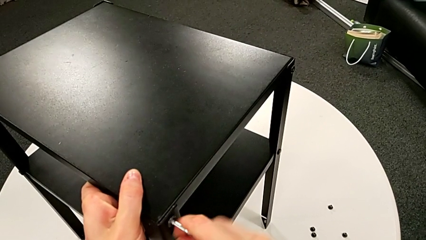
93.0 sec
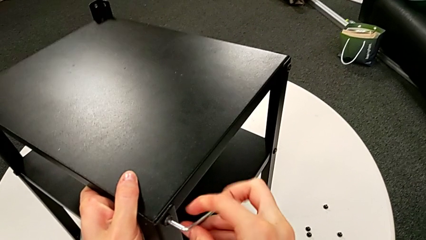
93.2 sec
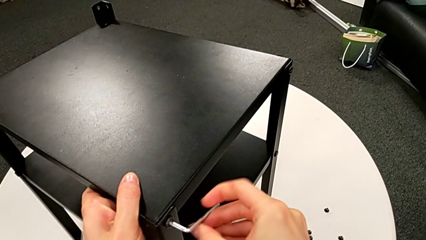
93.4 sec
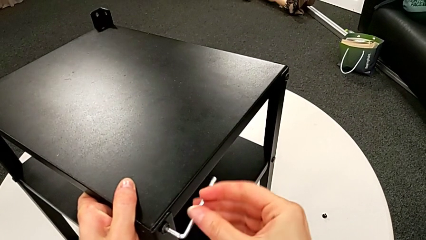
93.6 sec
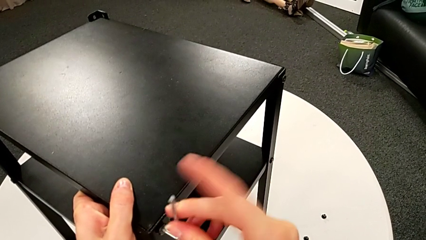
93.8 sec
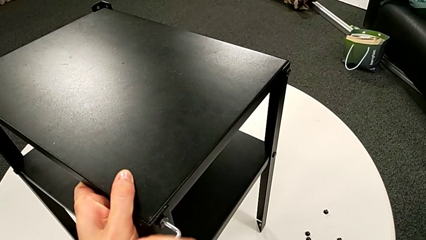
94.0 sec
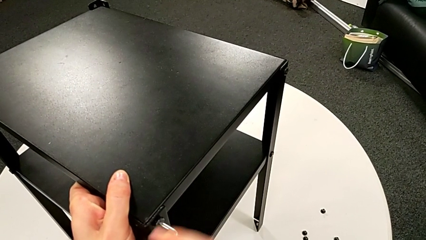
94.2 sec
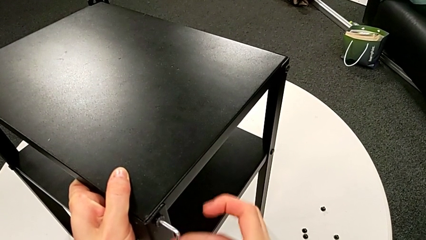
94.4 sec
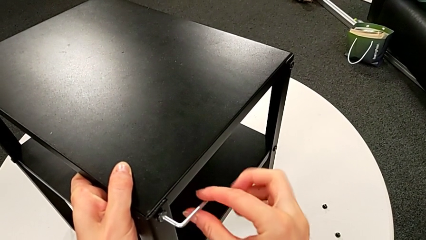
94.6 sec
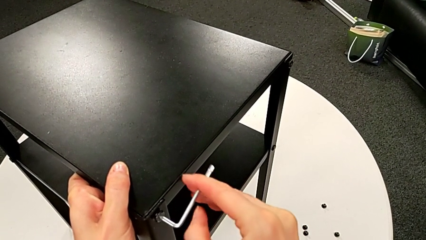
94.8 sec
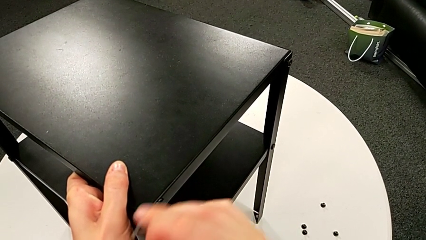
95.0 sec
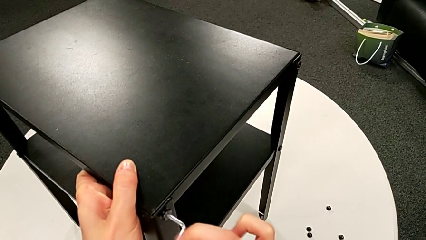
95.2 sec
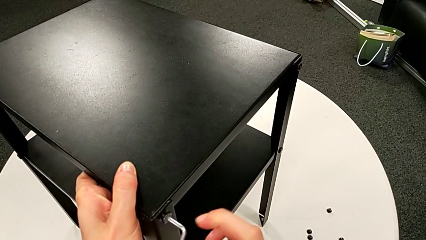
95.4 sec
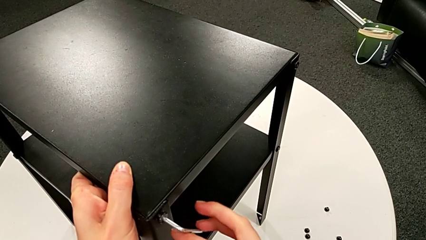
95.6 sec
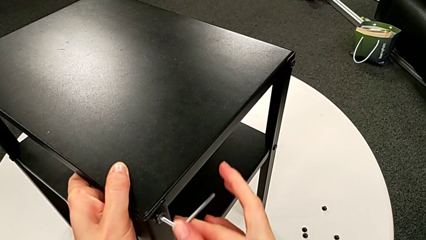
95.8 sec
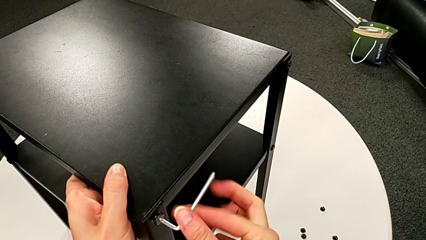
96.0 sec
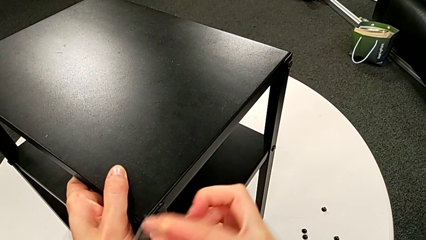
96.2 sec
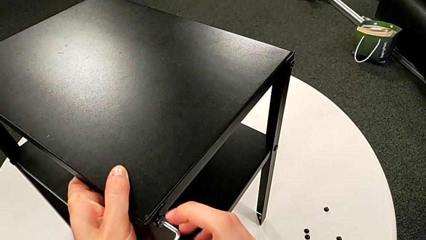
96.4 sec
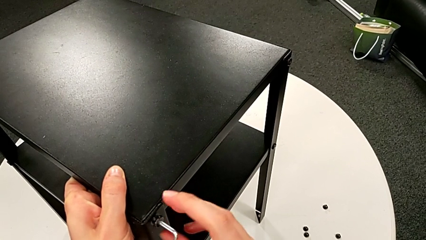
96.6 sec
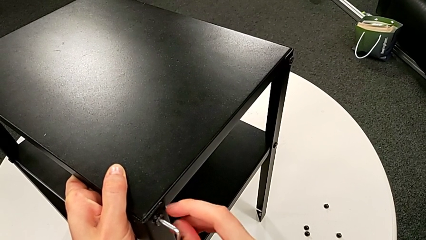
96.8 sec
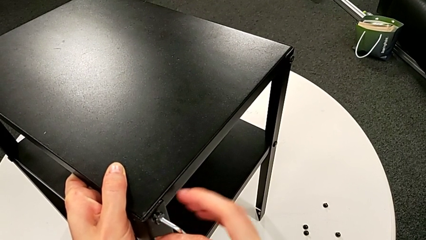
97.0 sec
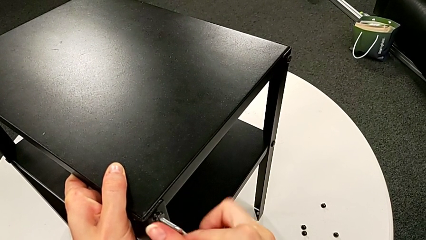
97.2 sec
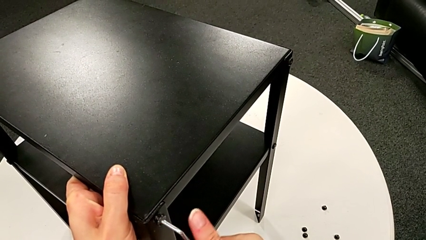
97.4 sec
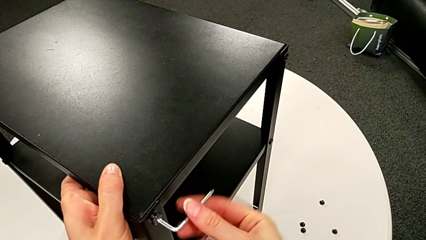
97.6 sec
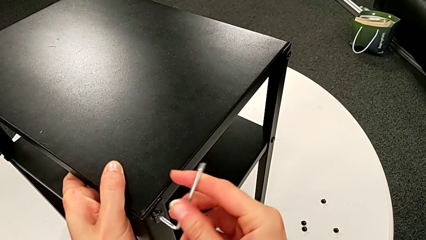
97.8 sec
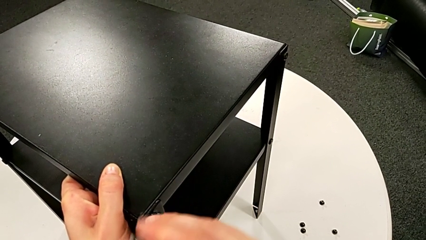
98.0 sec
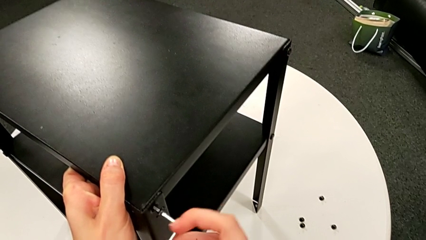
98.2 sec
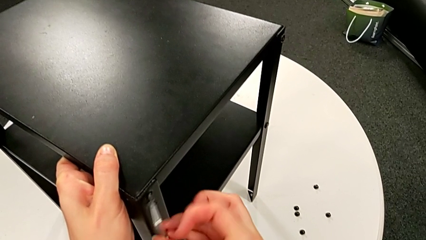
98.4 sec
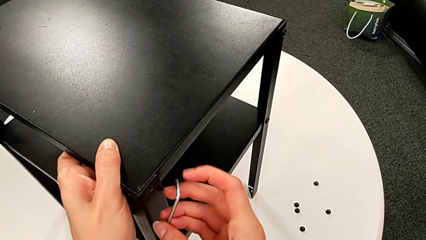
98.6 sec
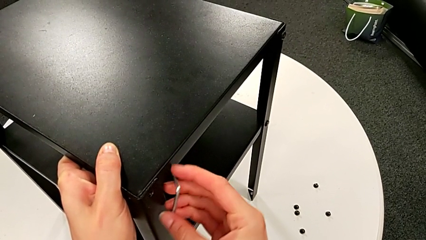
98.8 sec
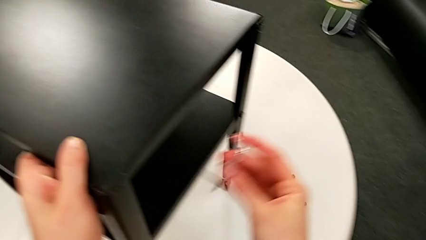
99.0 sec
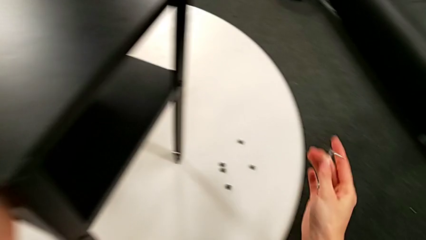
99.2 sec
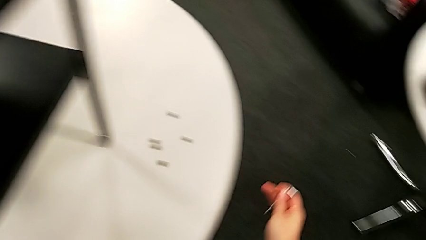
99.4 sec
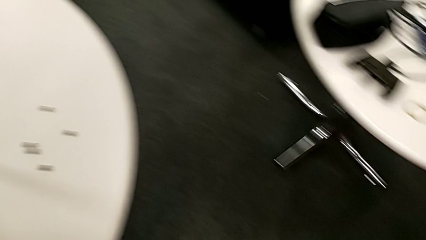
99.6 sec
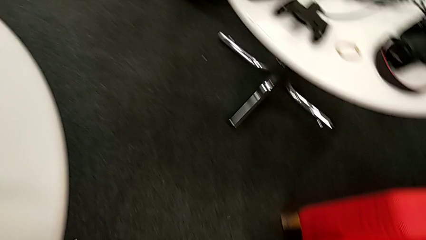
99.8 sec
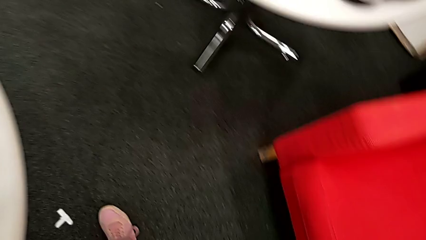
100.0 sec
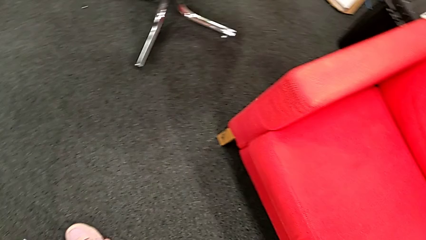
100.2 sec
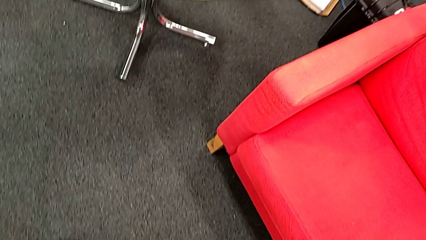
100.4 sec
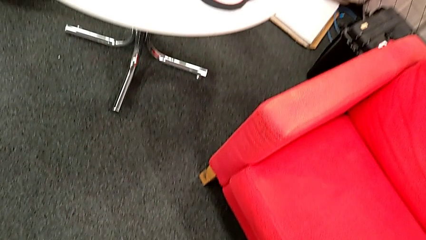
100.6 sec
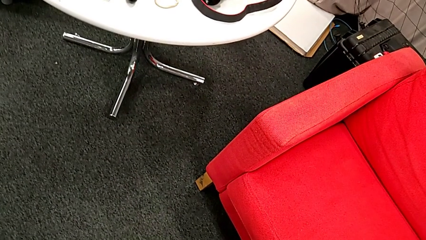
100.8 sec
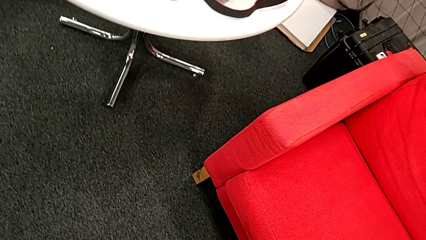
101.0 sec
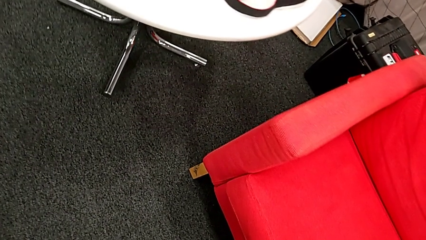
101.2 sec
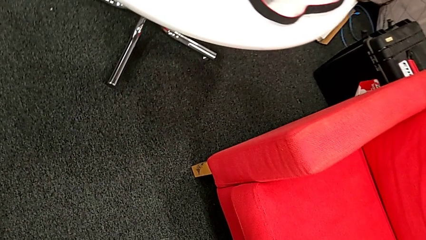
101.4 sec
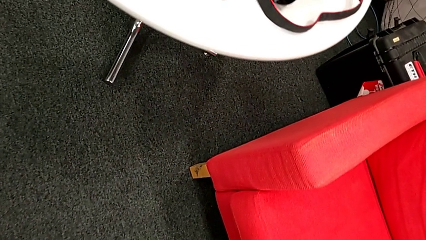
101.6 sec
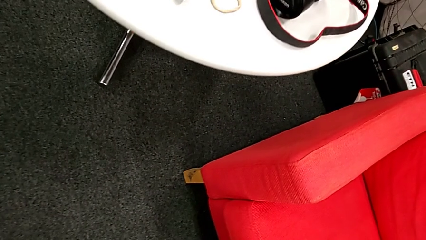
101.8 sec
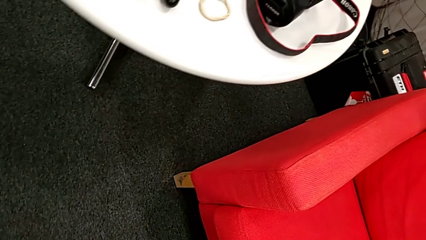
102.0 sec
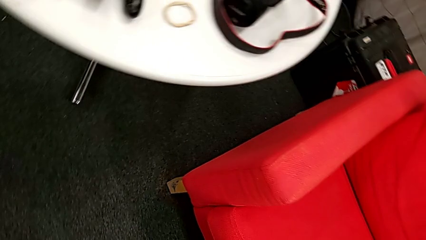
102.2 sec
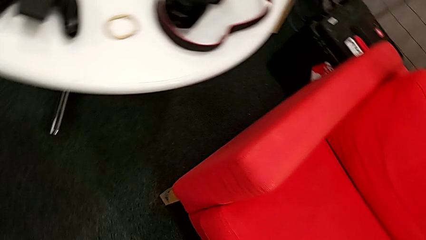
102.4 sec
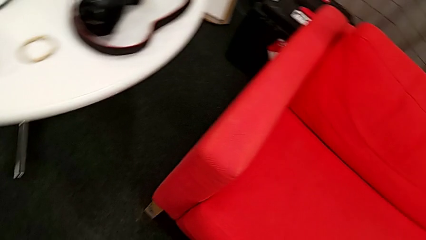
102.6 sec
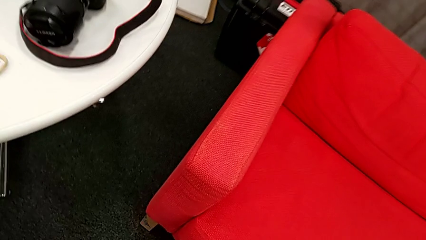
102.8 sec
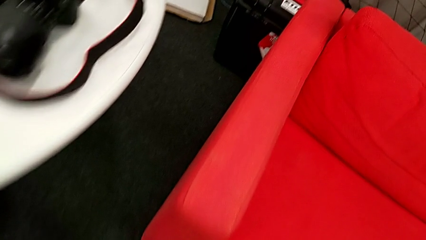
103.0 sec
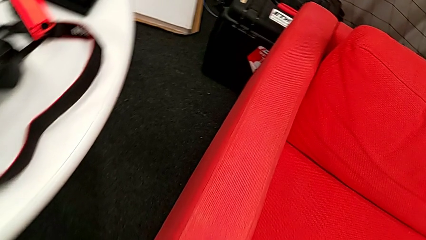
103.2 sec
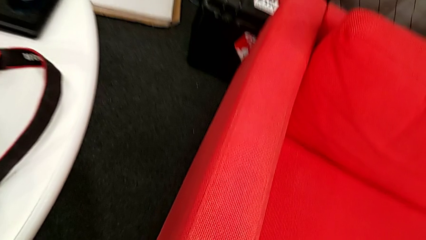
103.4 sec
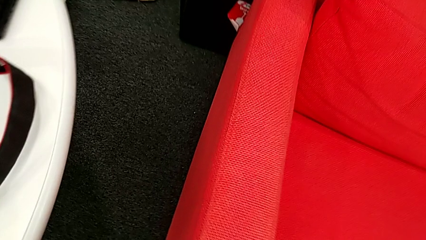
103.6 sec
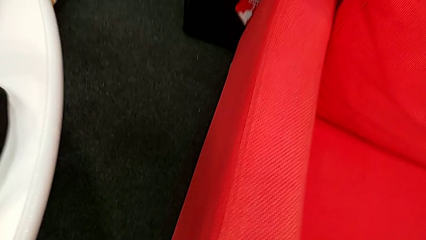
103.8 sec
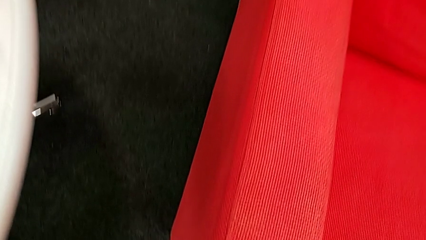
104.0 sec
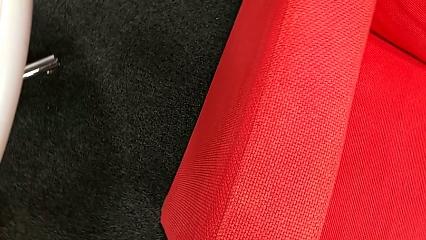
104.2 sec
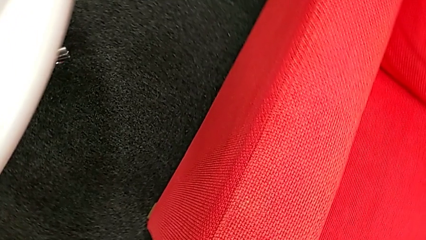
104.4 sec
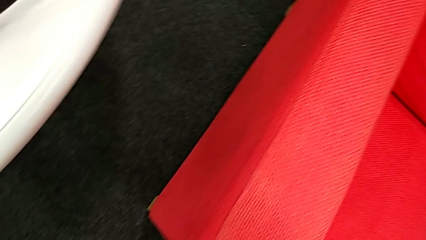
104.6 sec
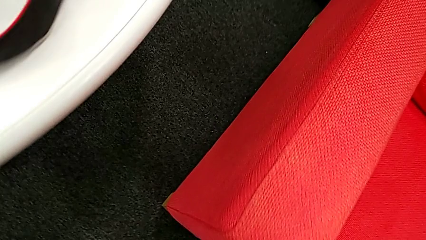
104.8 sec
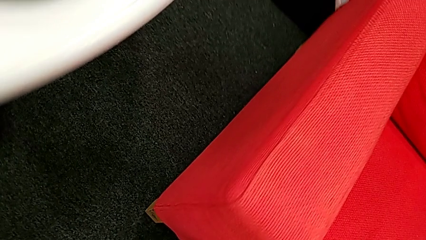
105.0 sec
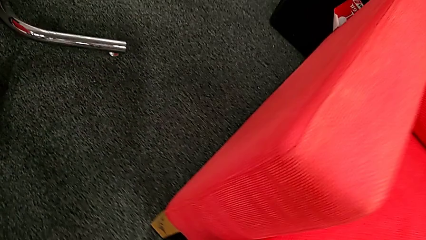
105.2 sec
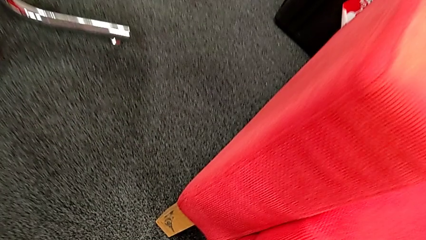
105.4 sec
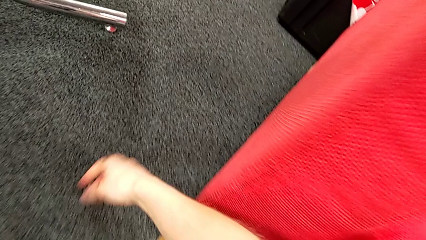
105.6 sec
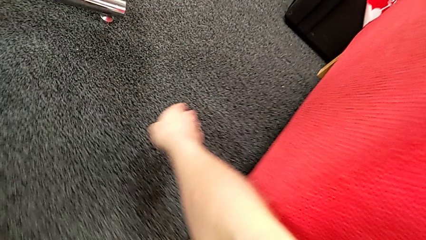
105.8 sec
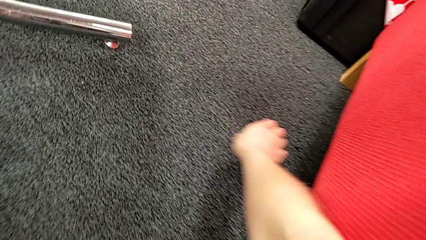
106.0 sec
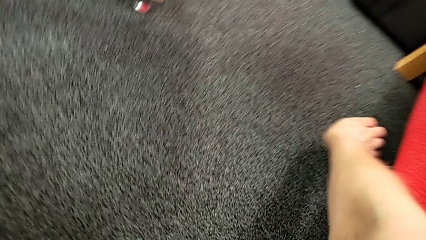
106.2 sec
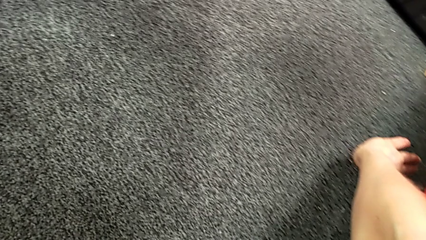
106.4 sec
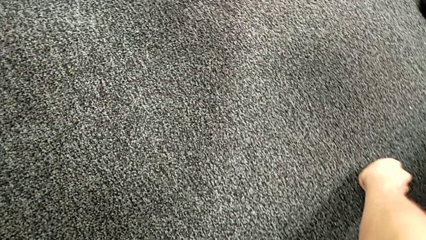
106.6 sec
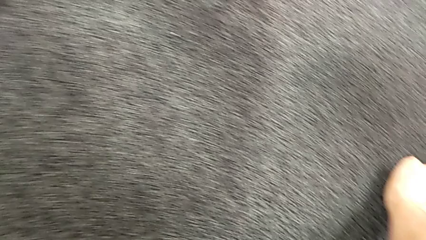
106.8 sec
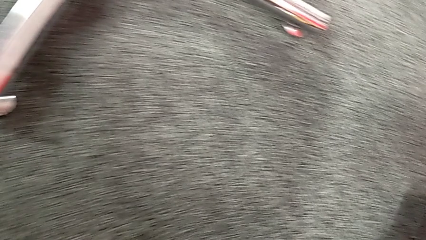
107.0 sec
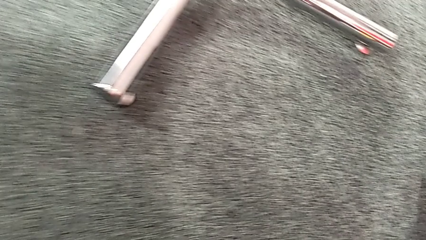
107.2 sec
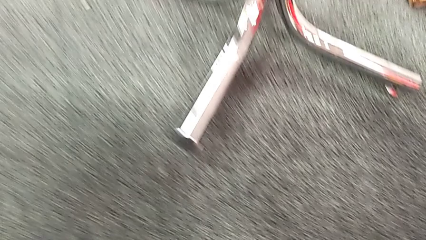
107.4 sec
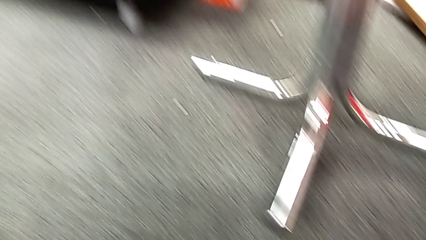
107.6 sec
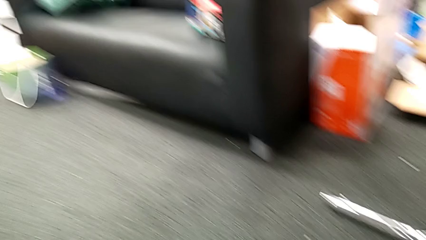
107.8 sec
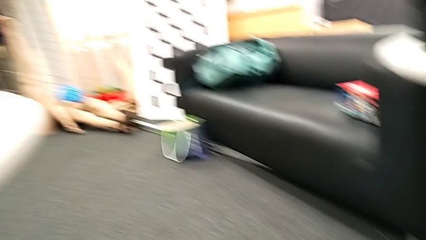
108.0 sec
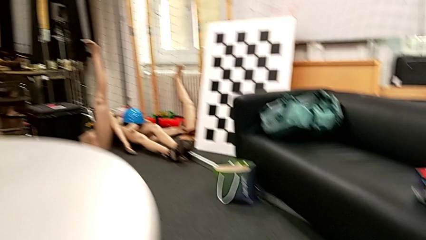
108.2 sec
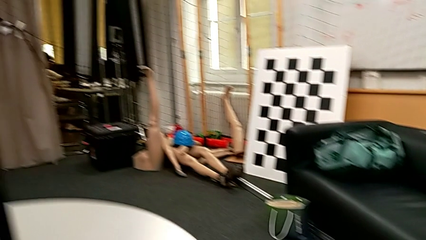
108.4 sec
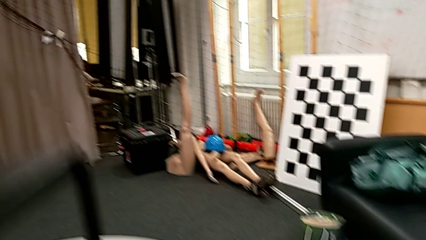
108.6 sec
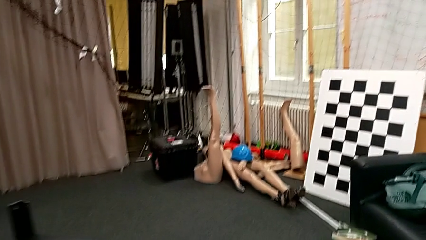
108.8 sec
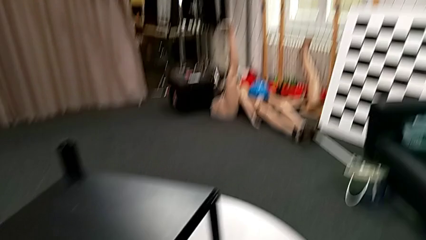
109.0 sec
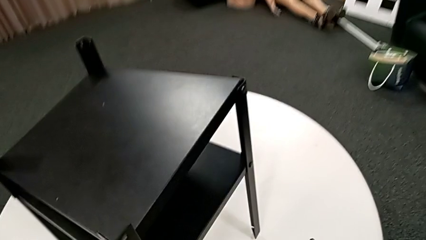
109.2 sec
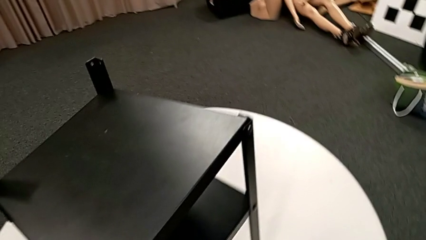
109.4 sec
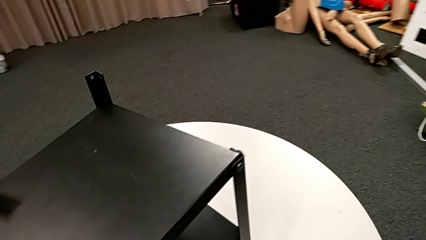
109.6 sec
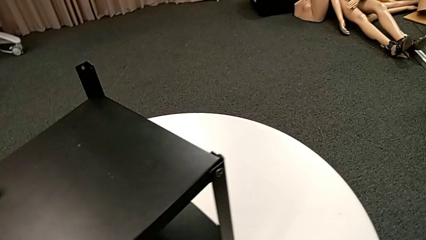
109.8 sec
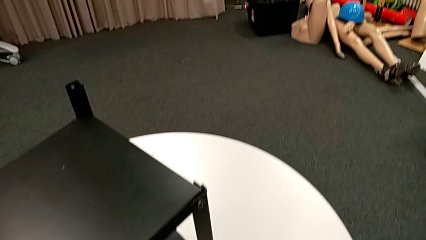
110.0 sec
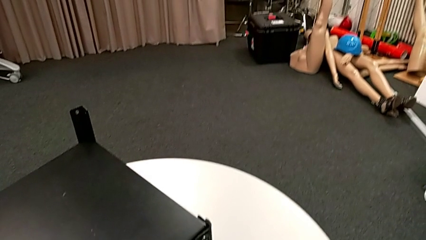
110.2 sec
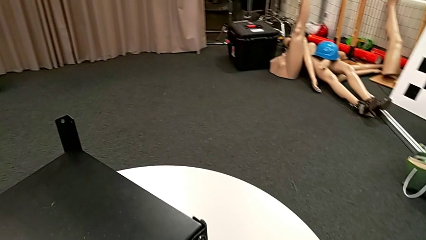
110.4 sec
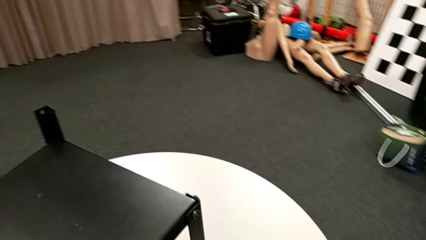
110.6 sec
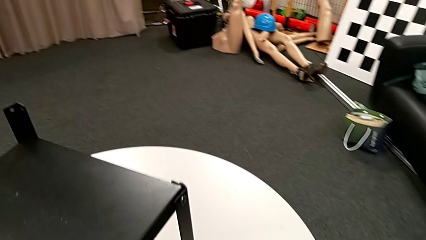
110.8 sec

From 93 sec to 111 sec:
The camera wearer is disassembling the first leg of the table. They keep unscrewing the hex socket head, withdraw the Allen wrench, wrongly drop the hex socket head, approach it, grab it, place it and approach the nightstand.
